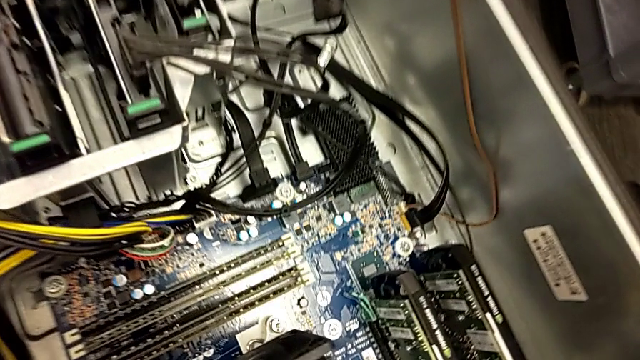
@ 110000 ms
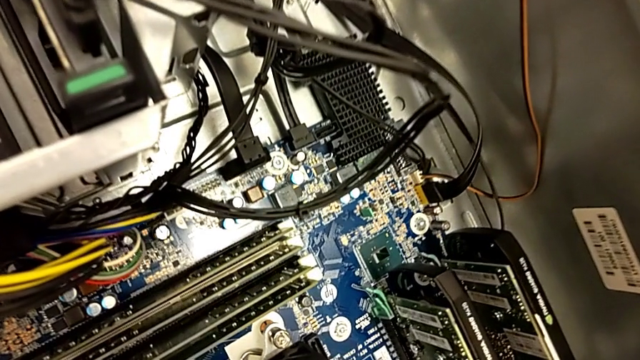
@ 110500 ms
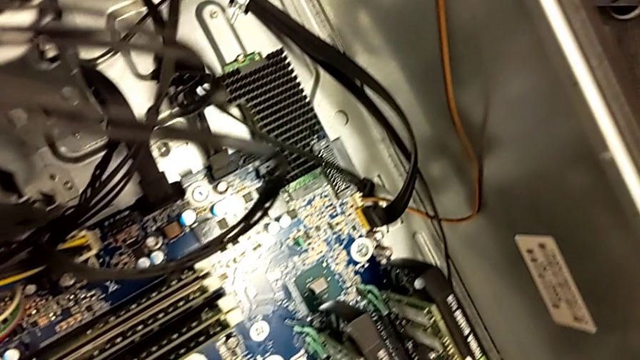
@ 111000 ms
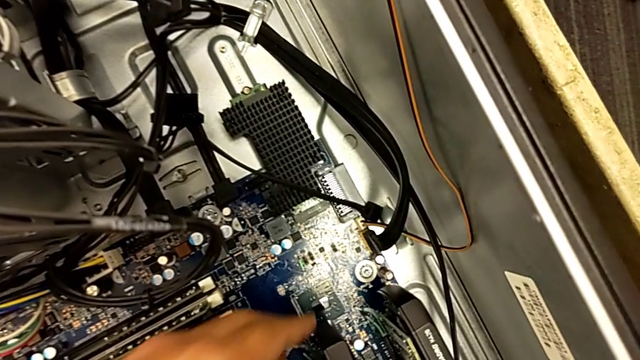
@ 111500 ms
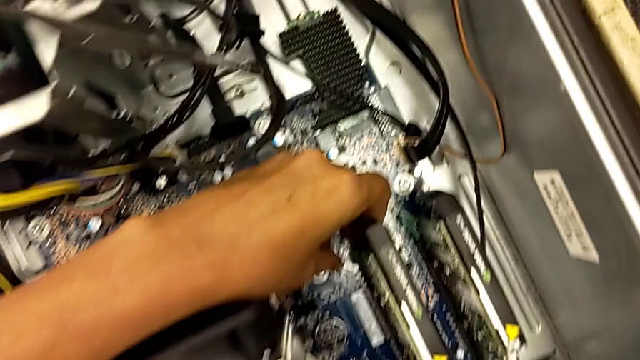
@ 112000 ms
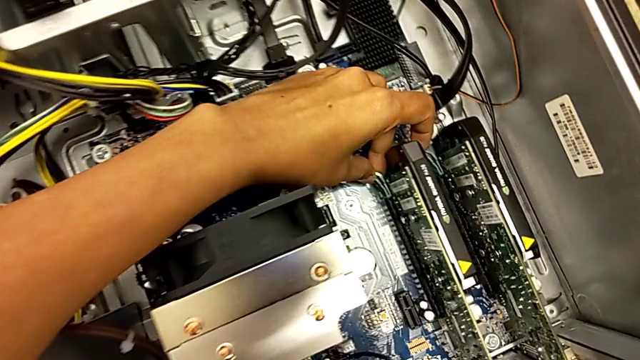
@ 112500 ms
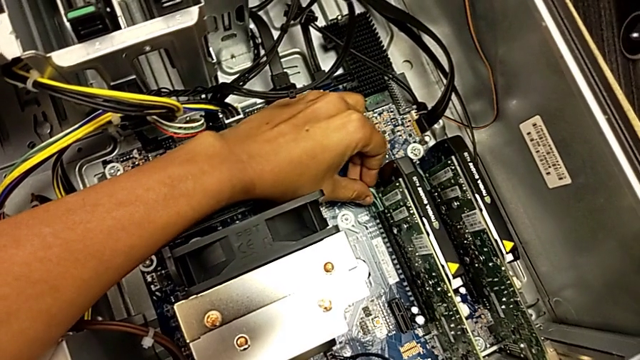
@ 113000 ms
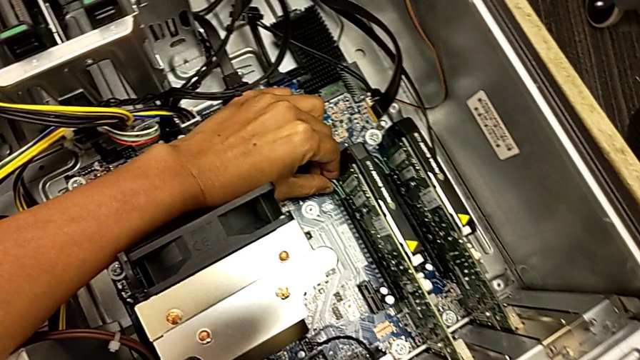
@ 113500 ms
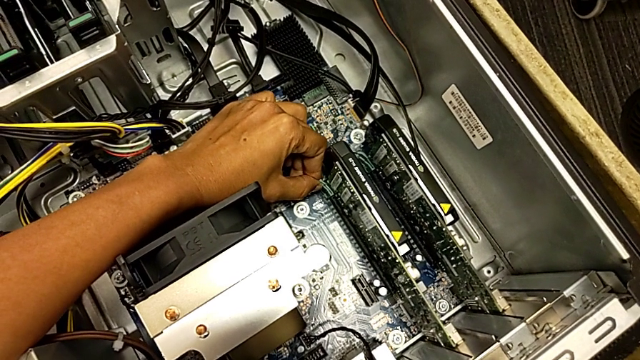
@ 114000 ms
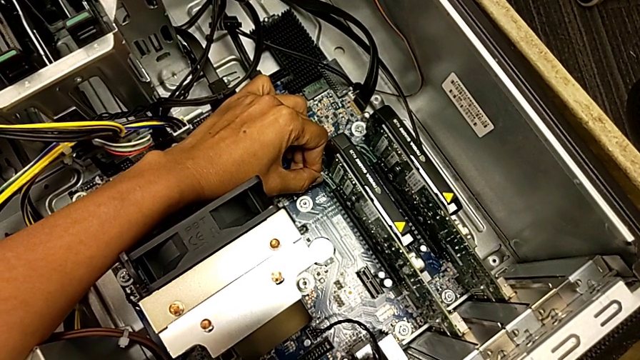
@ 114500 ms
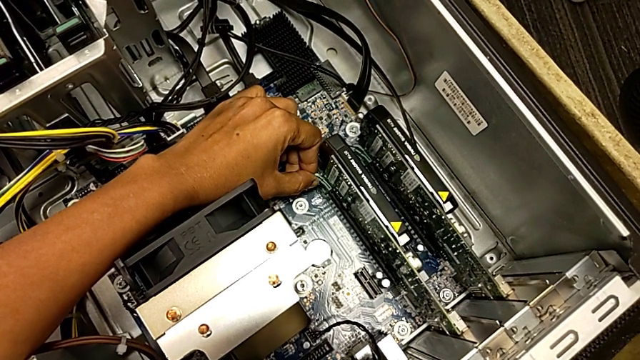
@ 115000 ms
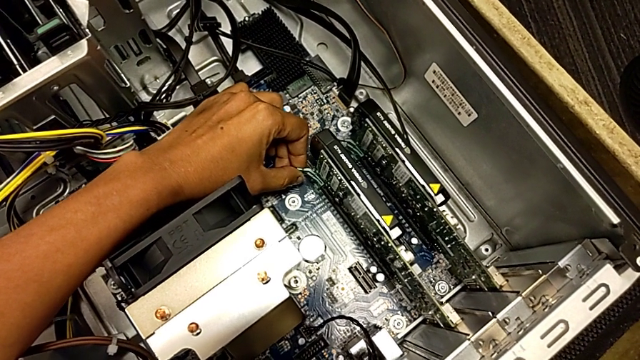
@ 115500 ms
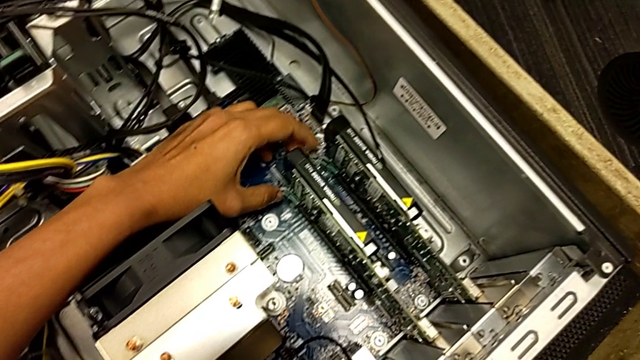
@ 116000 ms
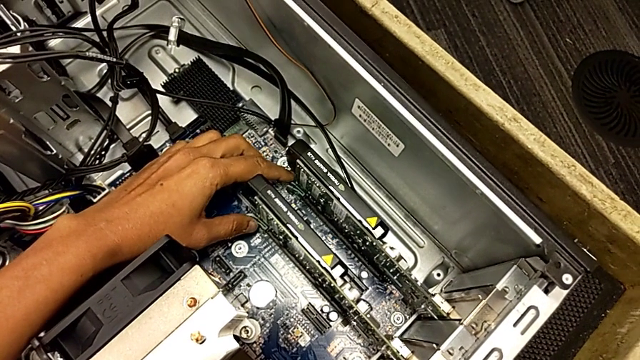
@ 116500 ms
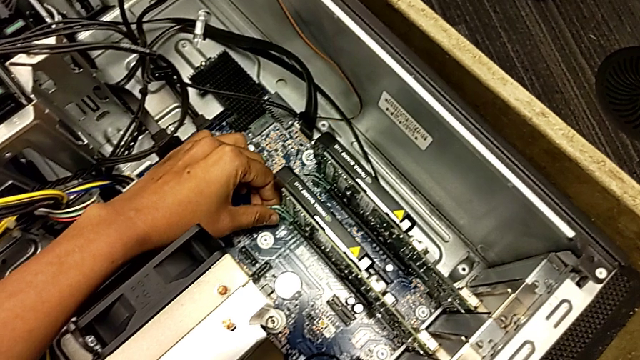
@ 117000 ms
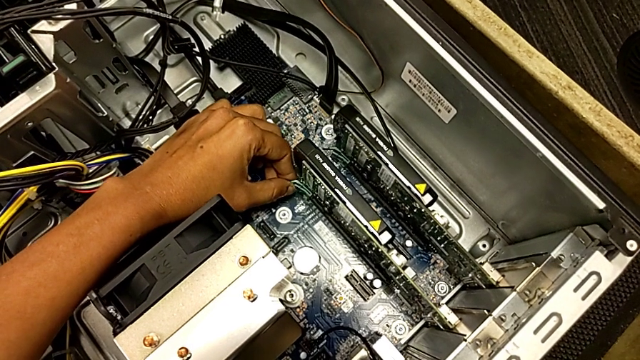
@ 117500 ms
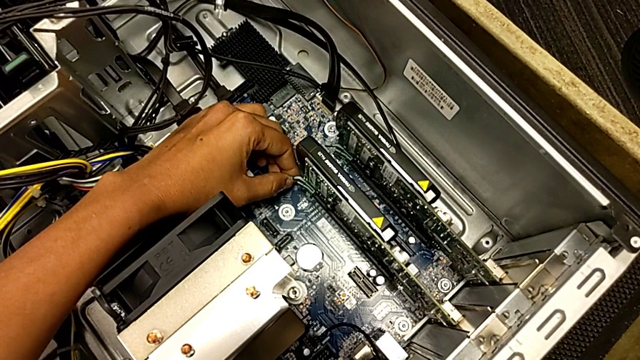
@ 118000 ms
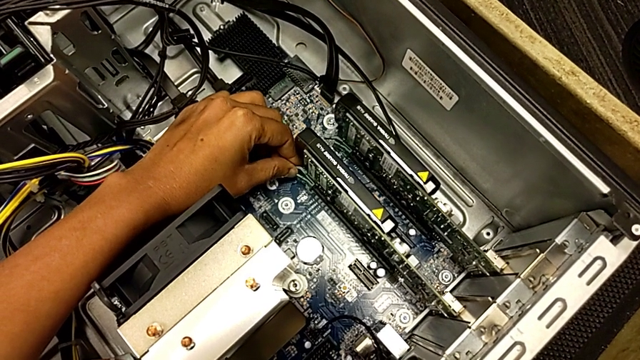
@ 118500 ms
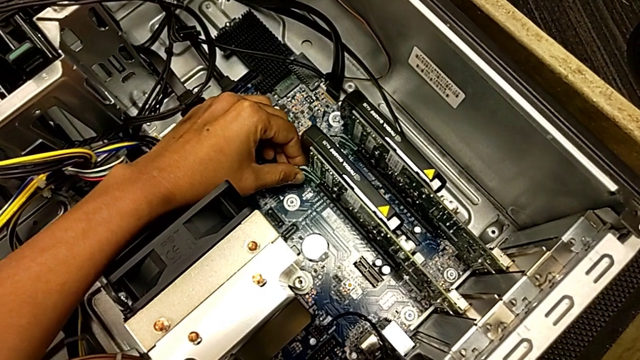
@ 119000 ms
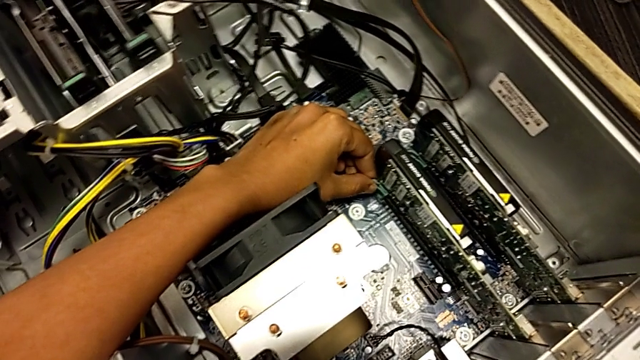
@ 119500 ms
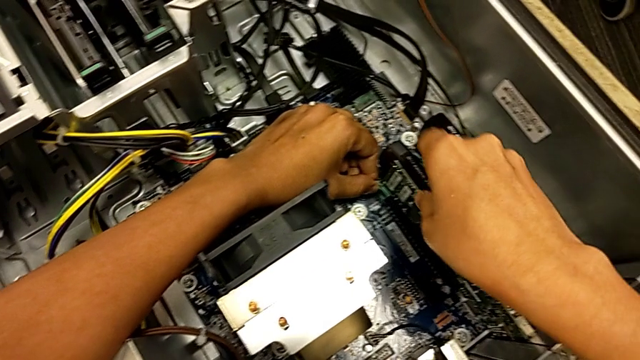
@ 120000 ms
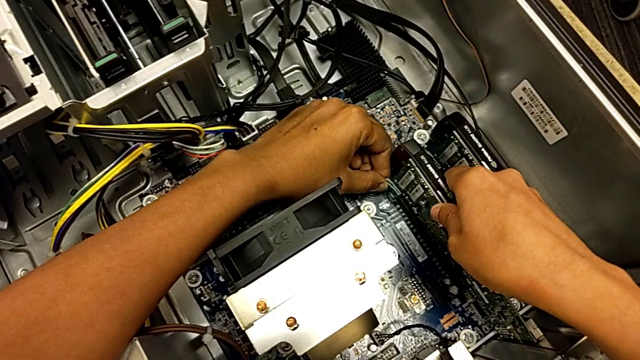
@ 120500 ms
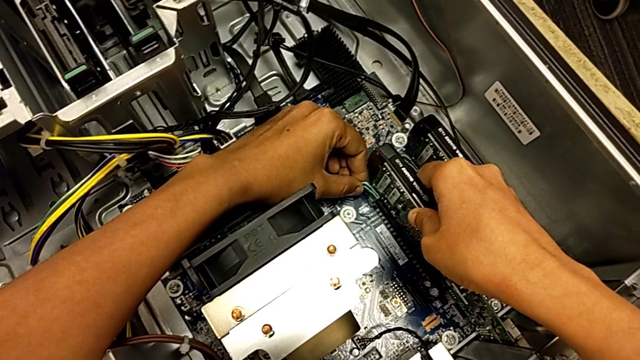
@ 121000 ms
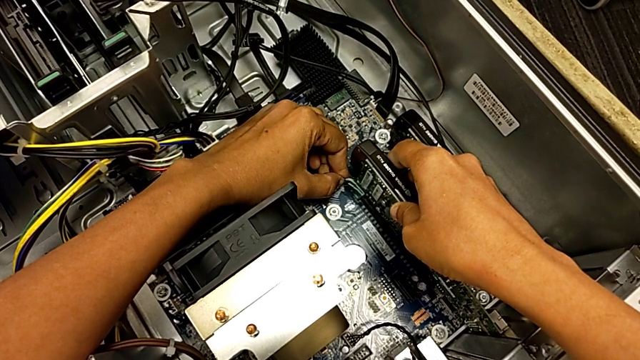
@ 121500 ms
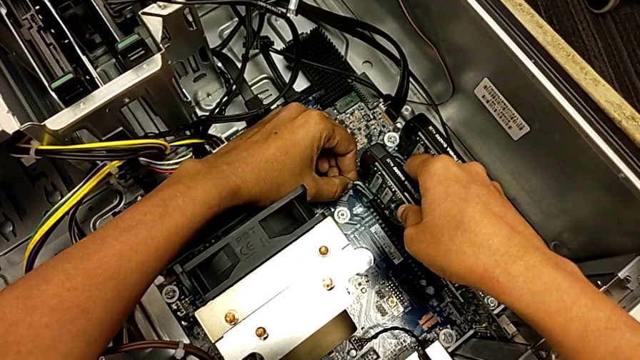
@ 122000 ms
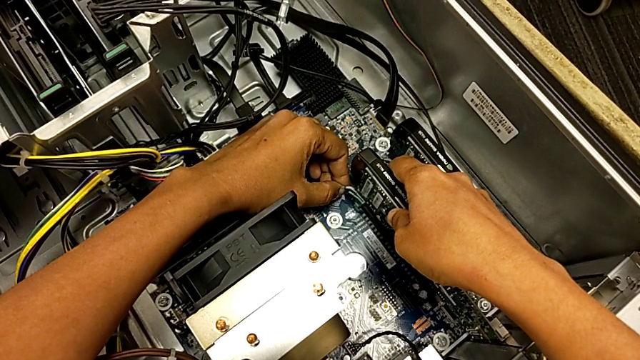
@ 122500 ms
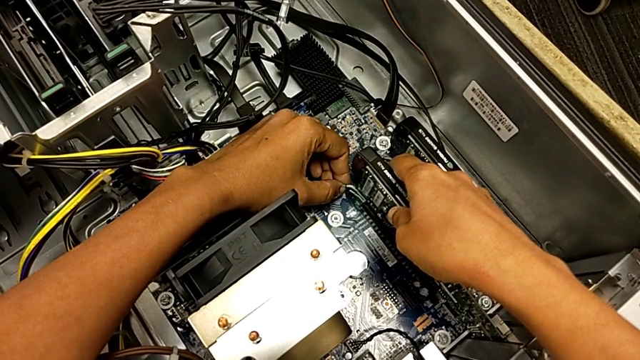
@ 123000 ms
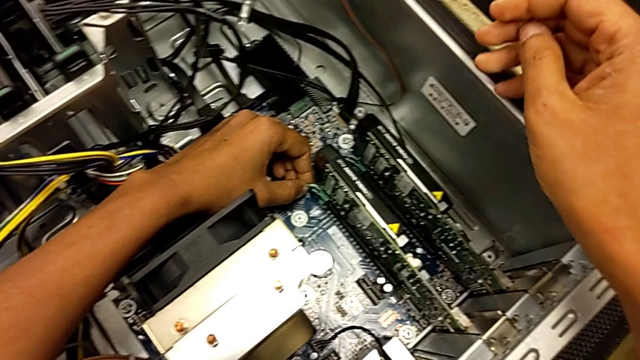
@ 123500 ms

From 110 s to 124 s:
The camera wearer is unlocking the computer tabs. They grab the lever and wrongly grab the graphic card.

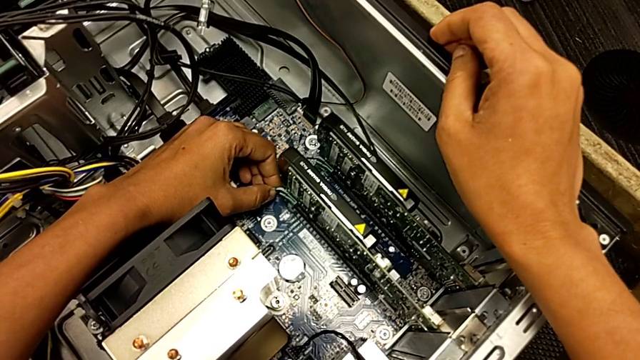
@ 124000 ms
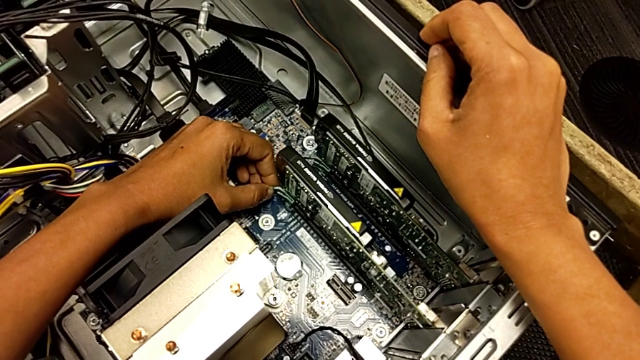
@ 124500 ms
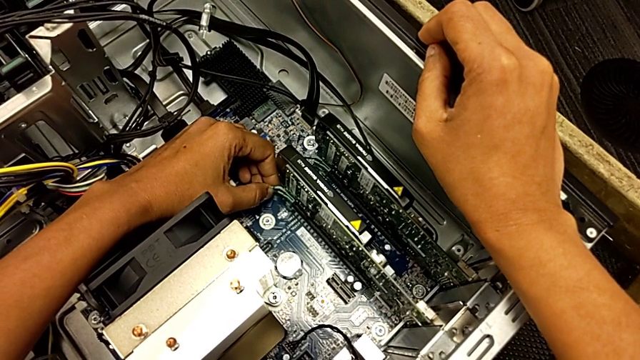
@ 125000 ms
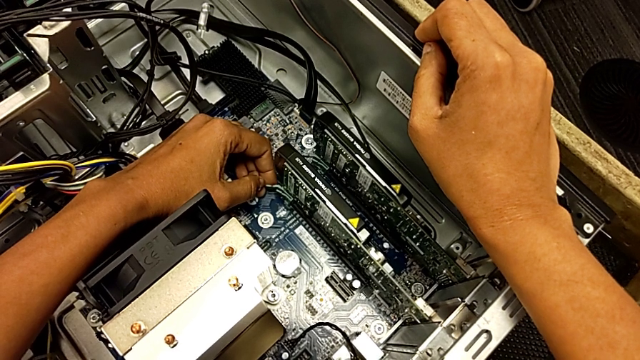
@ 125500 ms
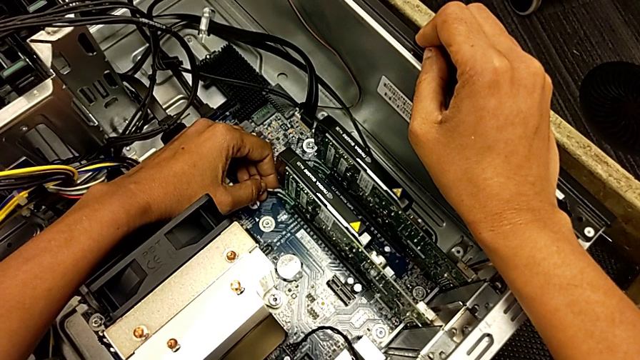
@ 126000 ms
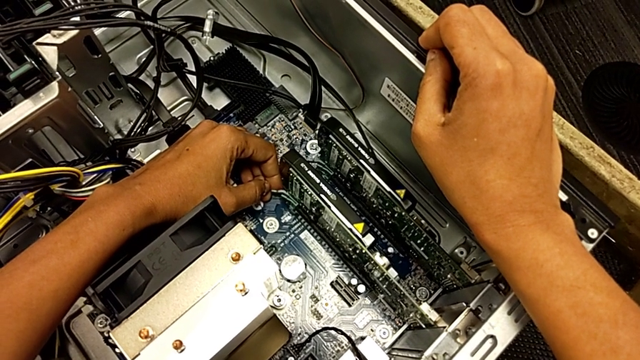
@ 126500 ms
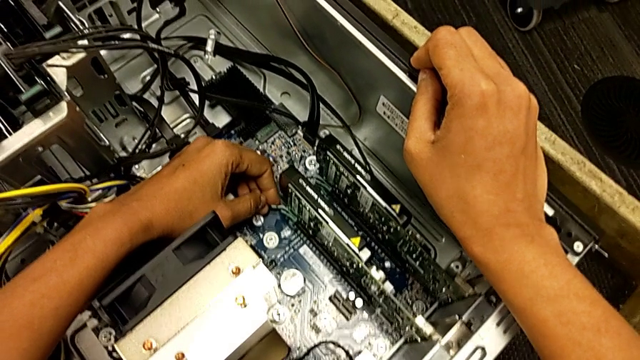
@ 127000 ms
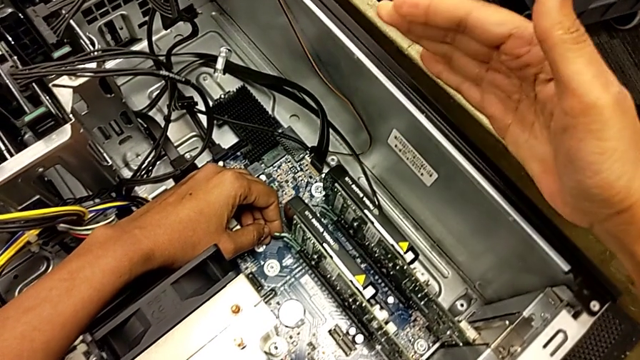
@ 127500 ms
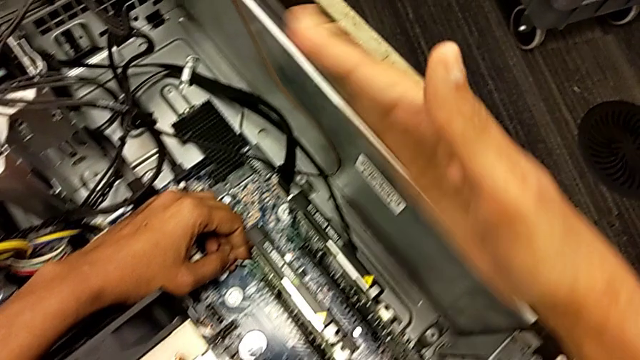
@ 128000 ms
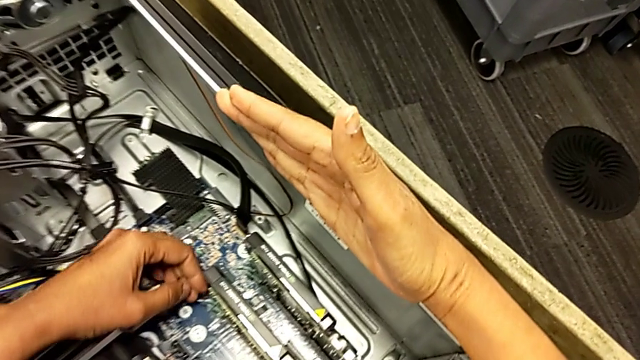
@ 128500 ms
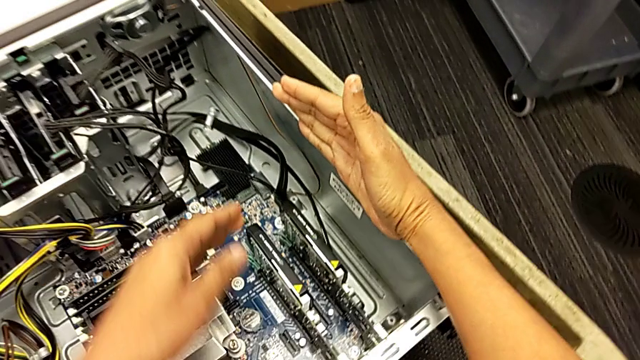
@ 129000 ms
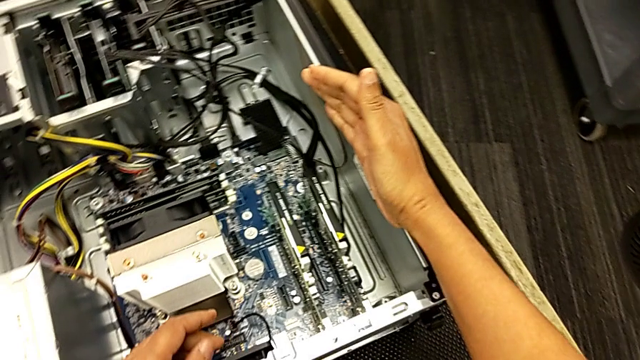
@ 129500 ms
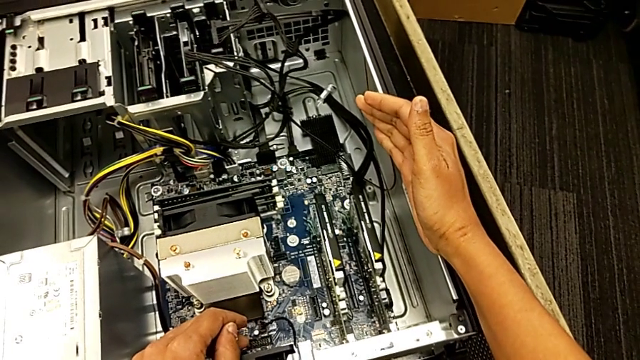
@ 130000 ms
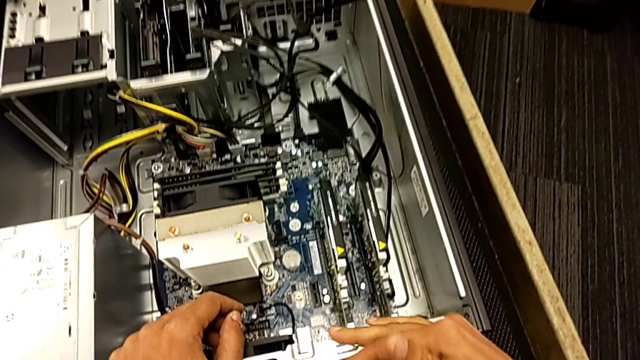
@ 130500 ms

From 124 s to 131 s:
The camera wearer is unlocking the computer tabs. They touch the computer tab.
